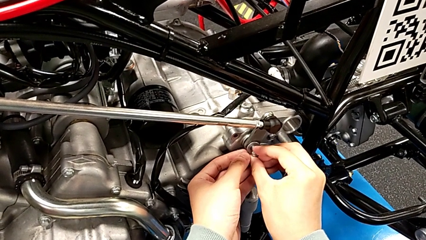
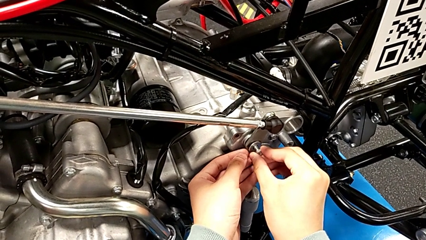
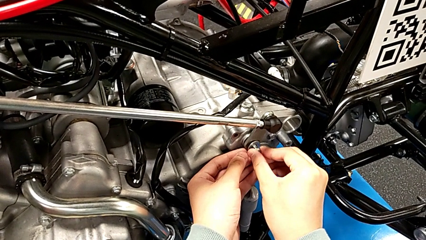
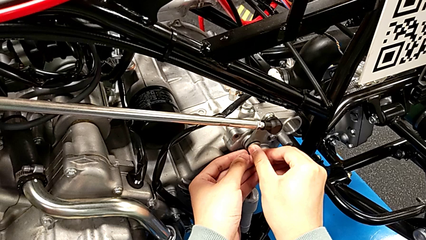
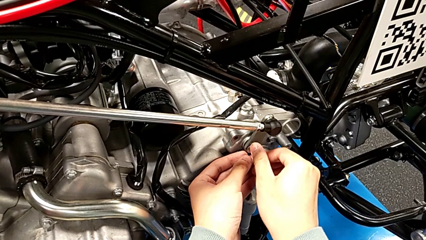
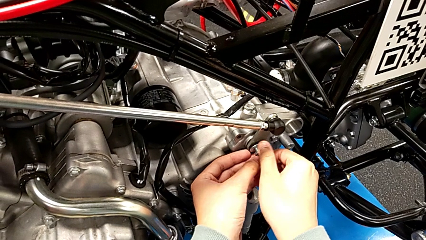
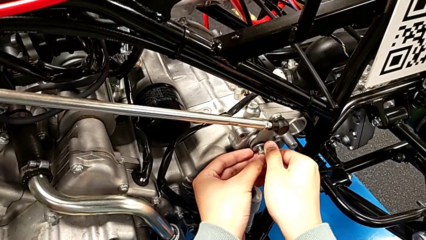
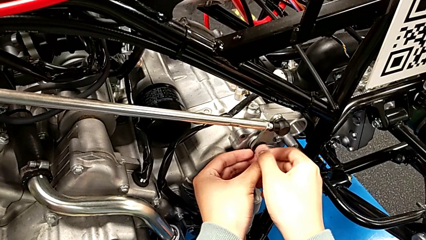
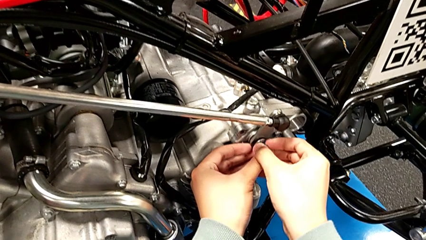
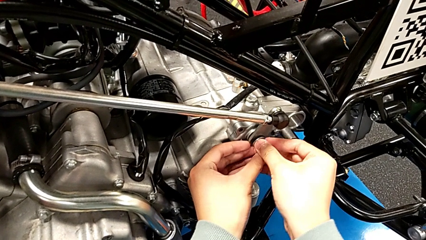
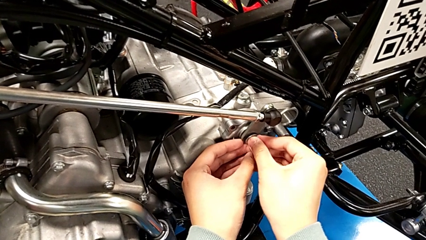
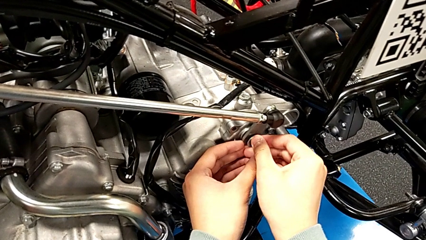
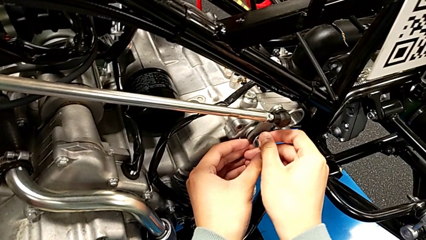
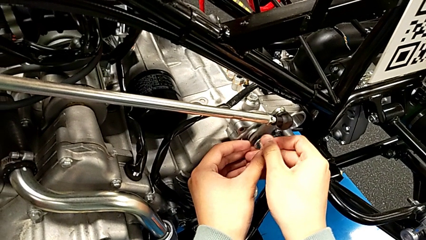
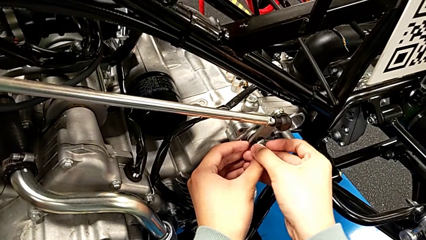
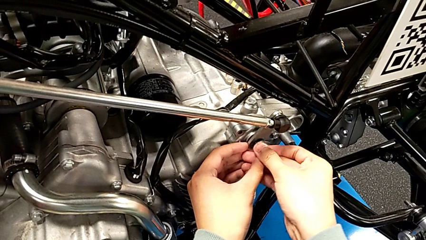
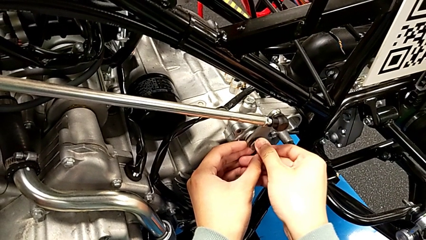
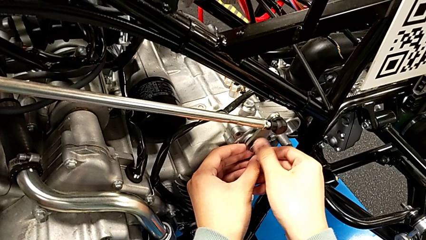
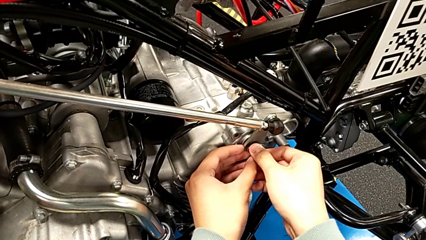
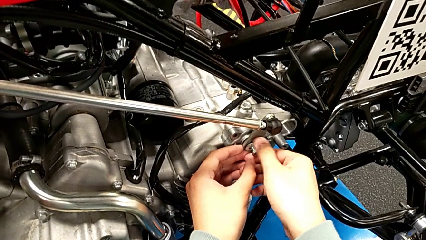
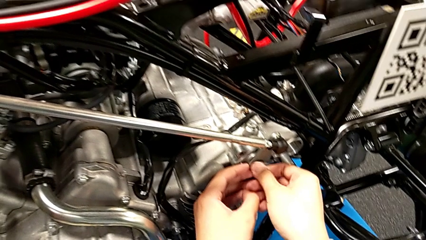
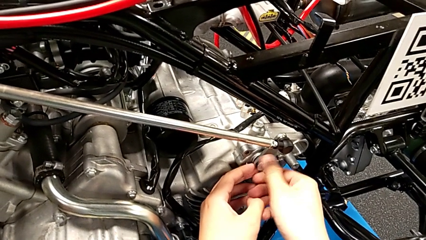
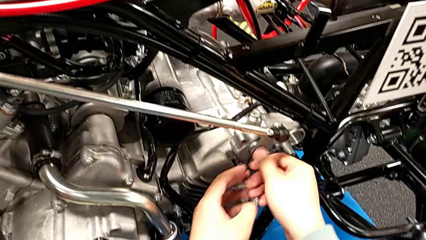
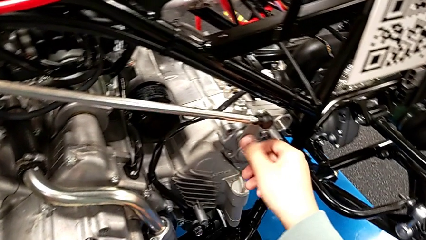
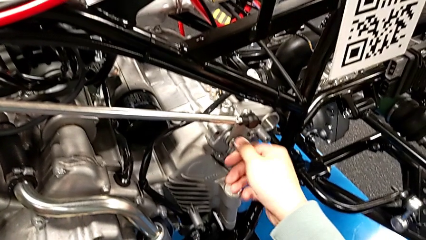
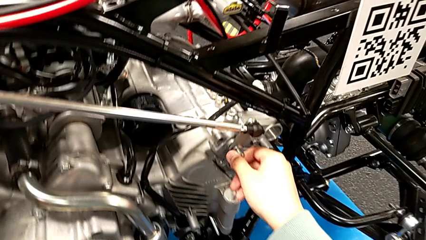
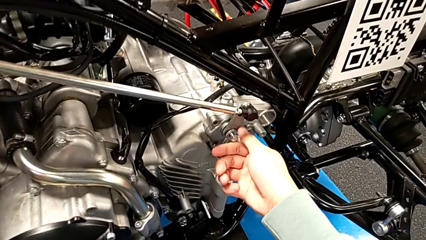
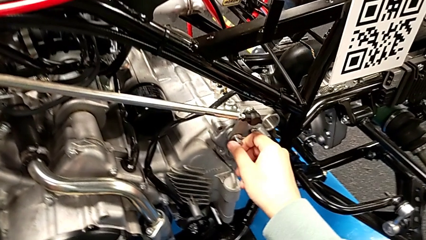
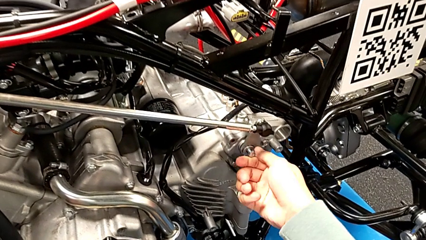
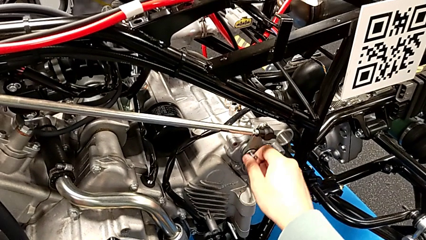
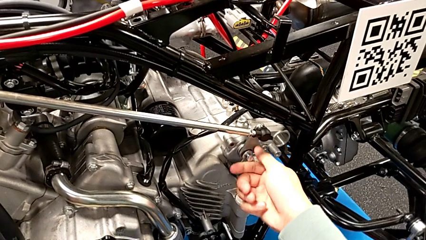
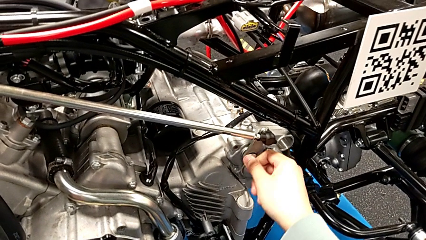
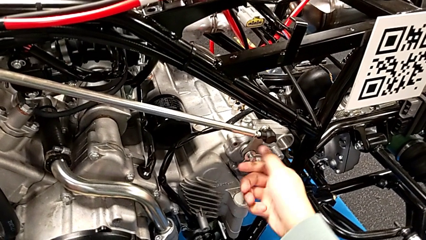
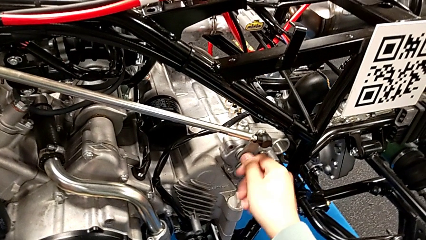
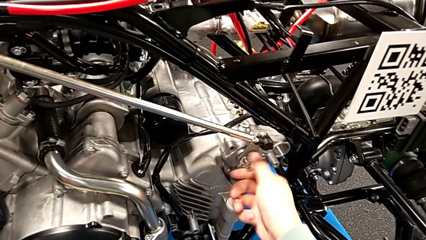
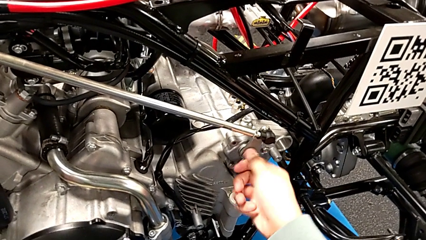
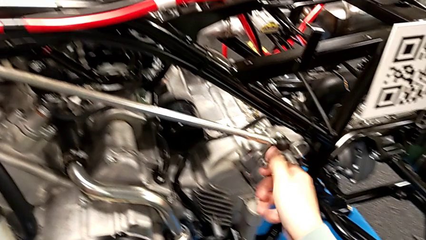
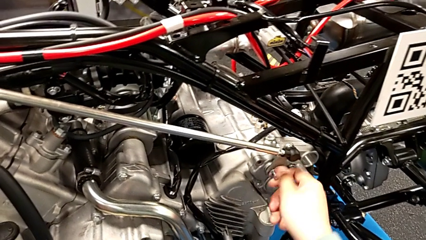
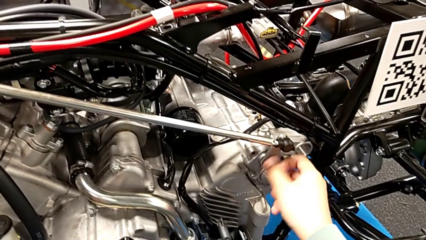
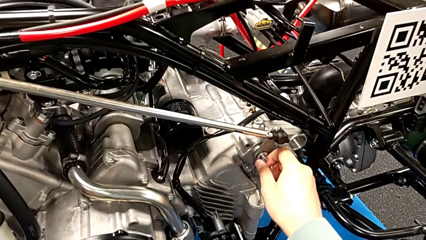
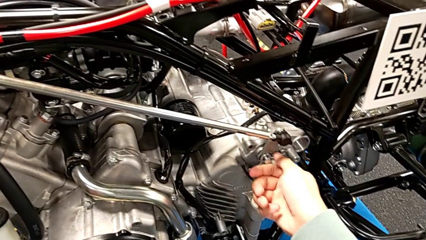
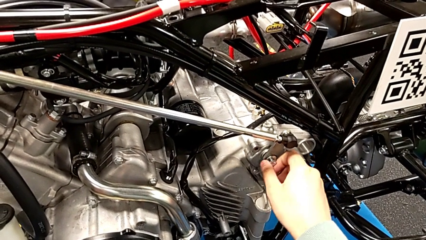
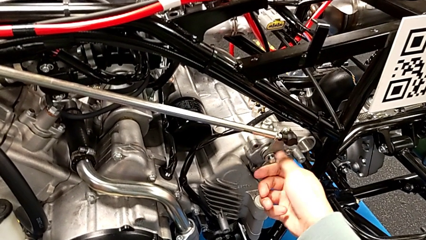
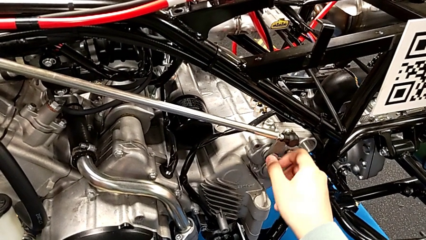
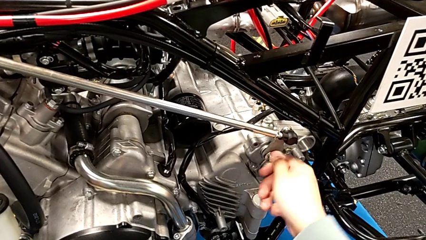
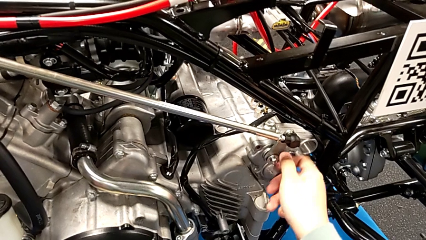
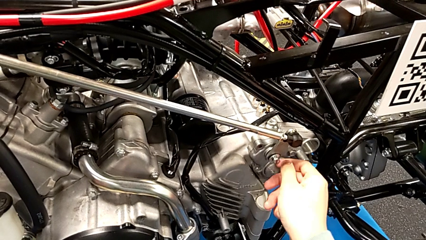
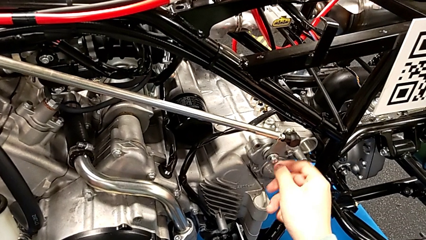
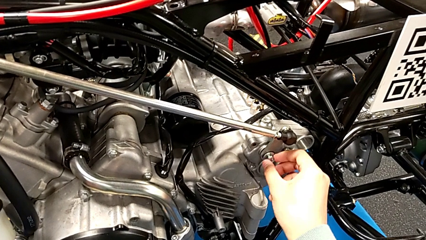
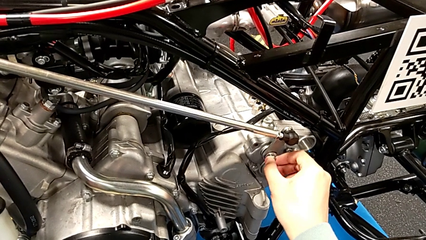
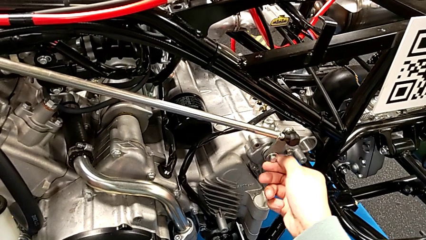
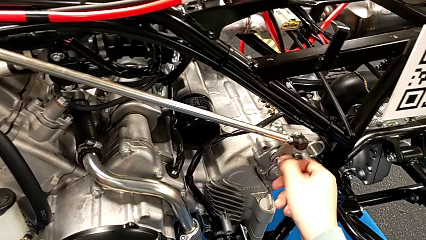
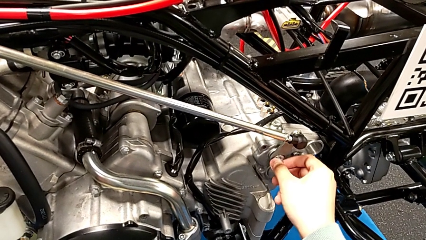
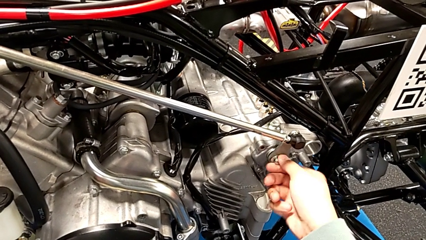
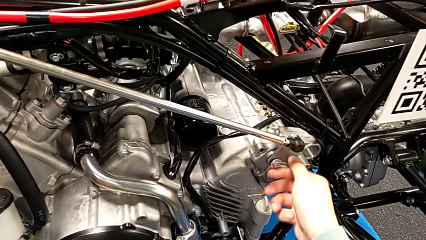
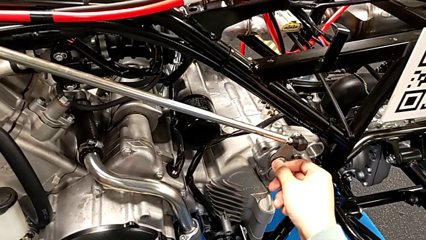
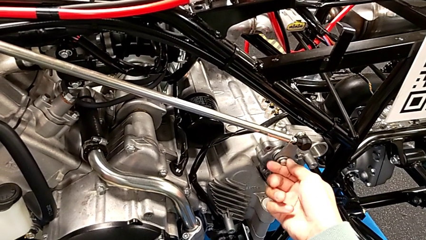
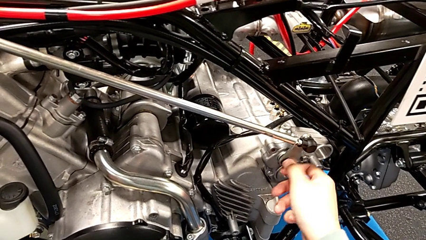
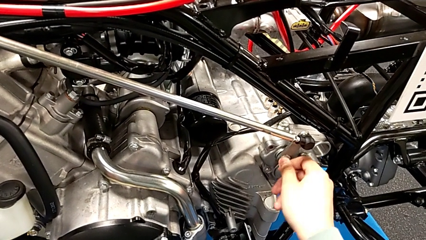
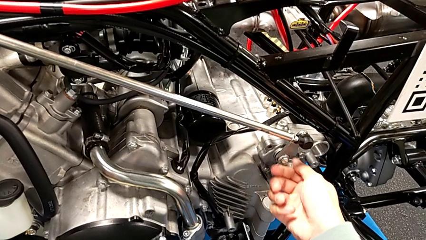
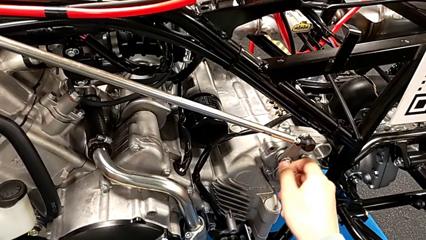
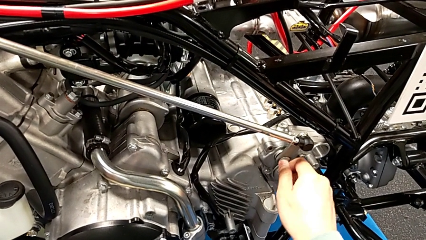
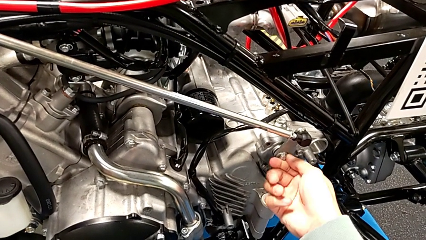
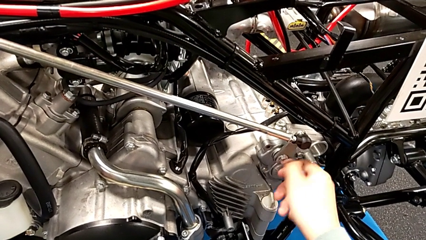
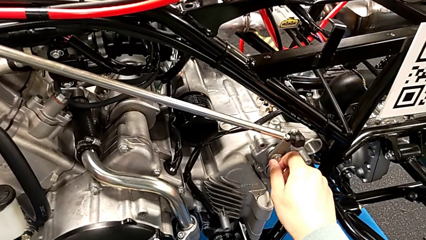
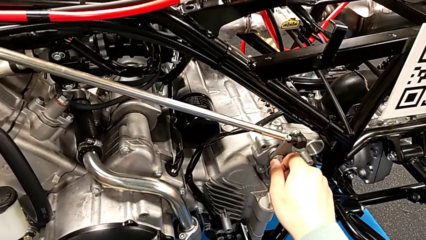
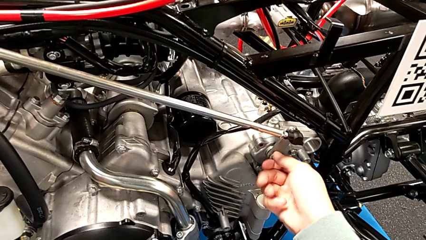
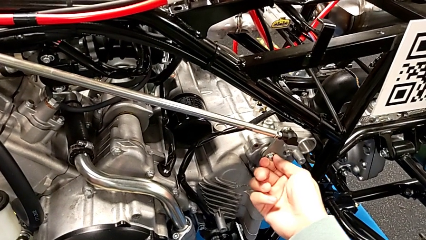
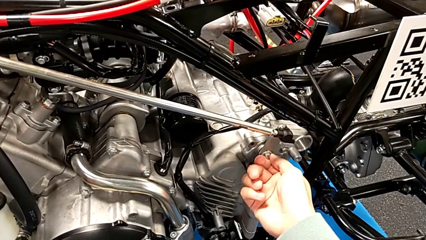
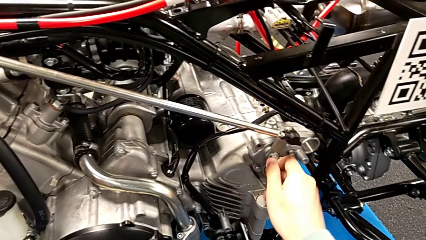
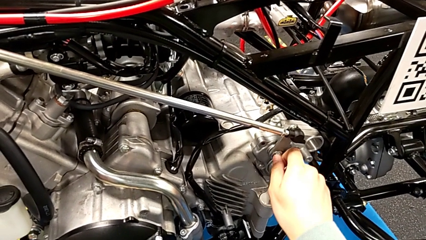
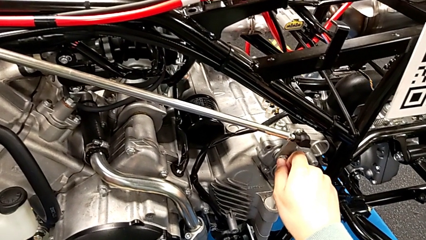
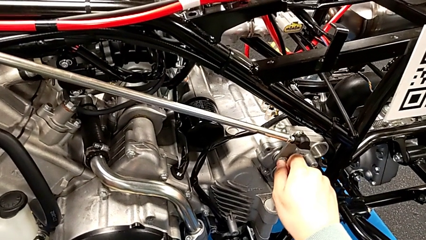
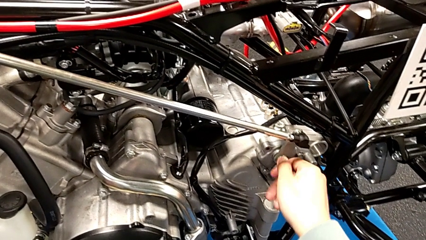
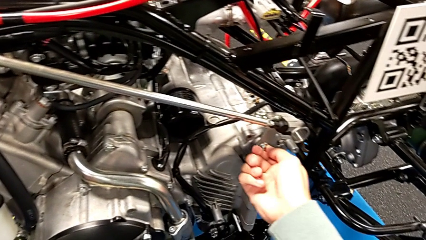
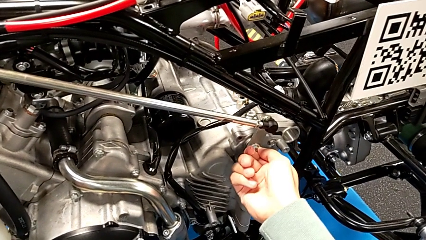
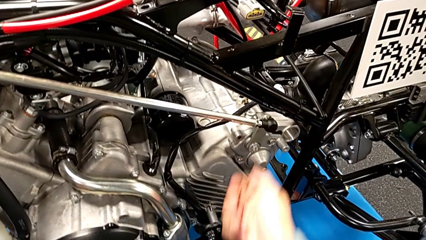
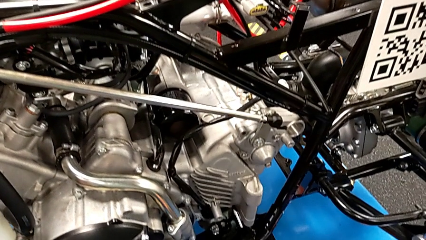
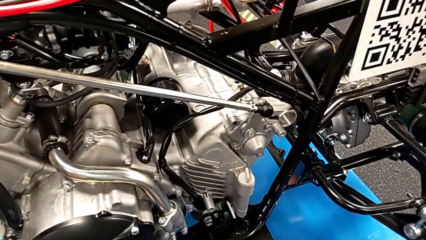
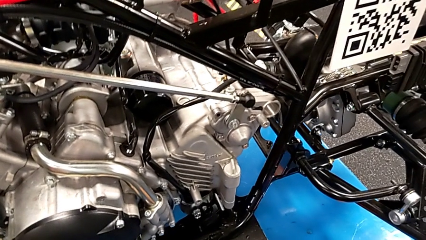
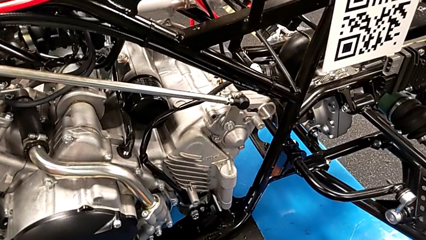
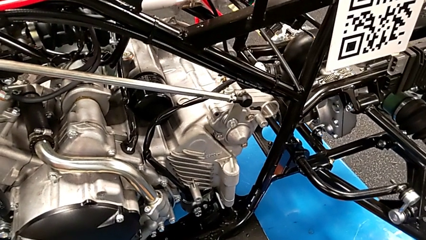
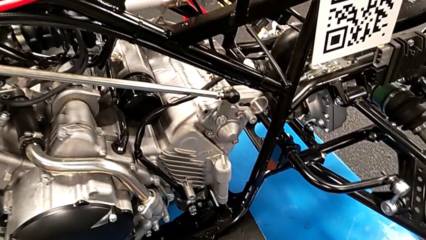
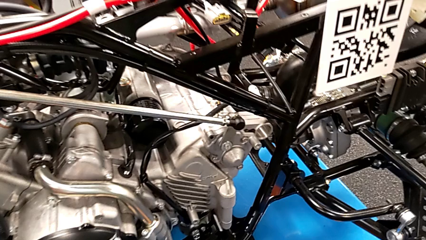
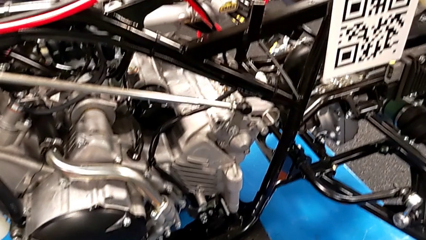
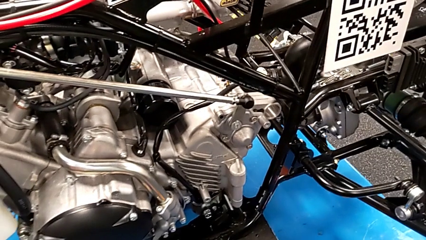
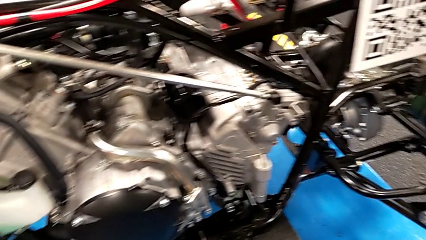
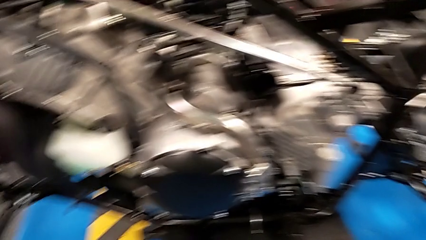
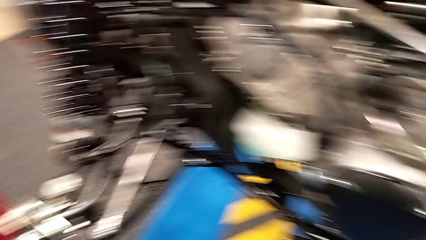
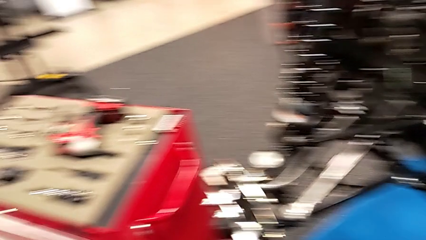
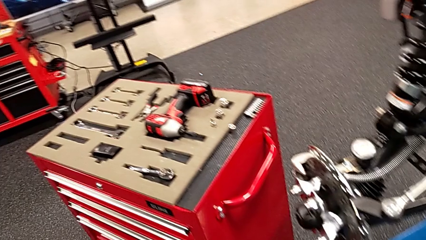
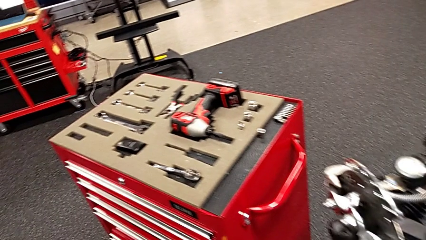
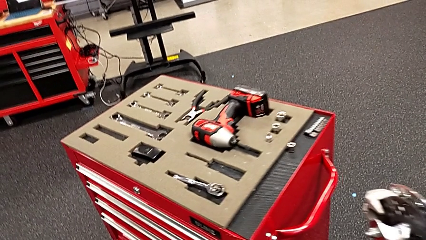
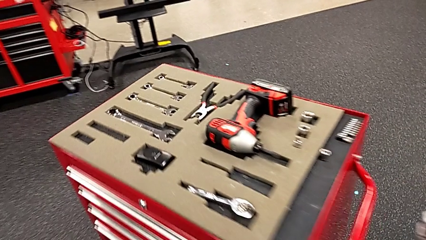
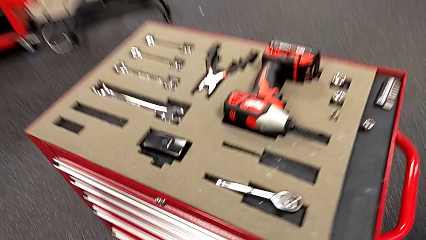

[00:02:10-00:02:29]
The camera wearer is screwing the bolt. They screw the bolt.
